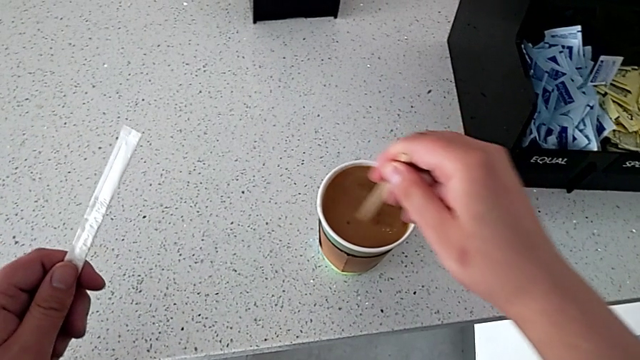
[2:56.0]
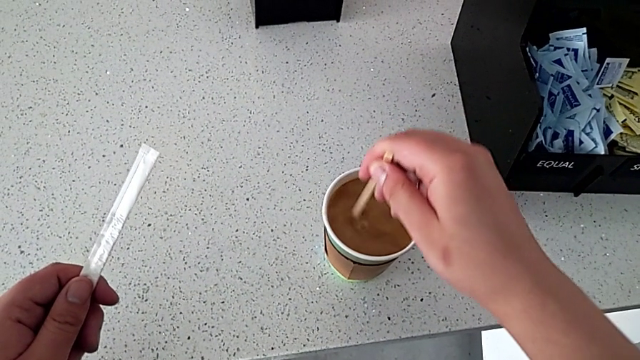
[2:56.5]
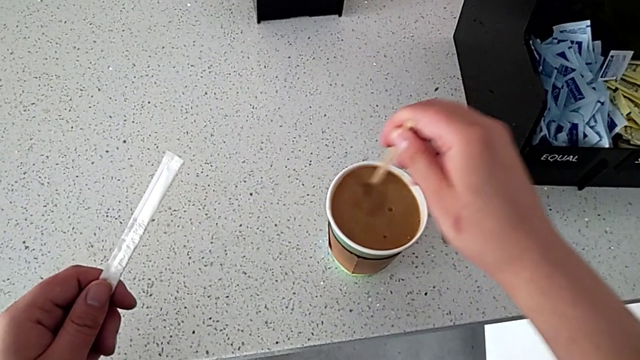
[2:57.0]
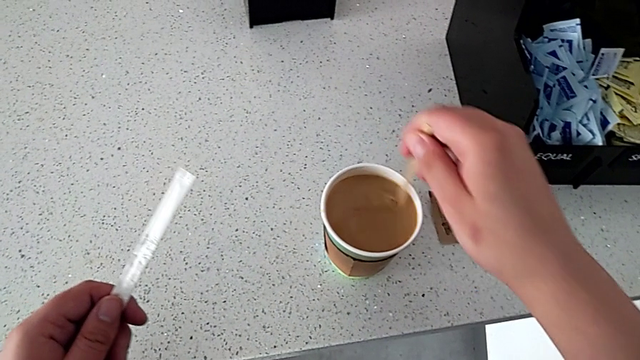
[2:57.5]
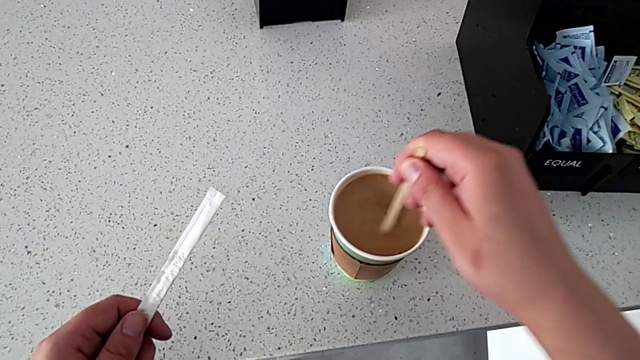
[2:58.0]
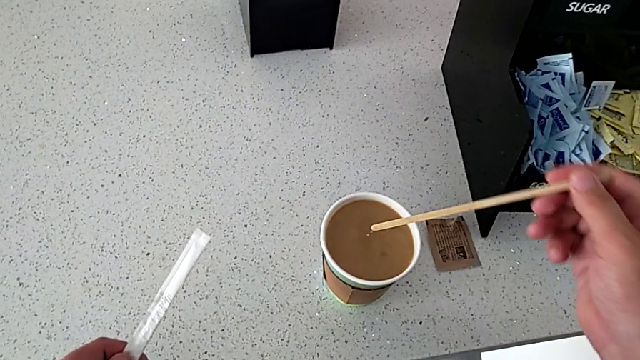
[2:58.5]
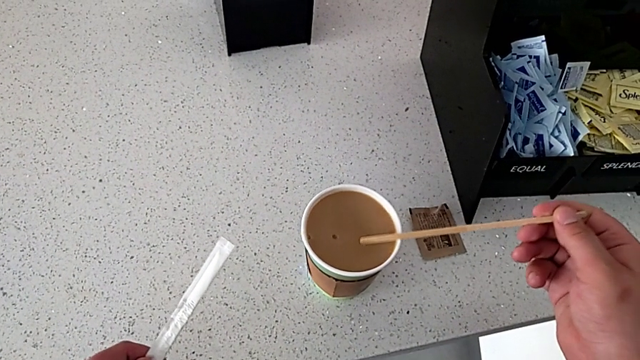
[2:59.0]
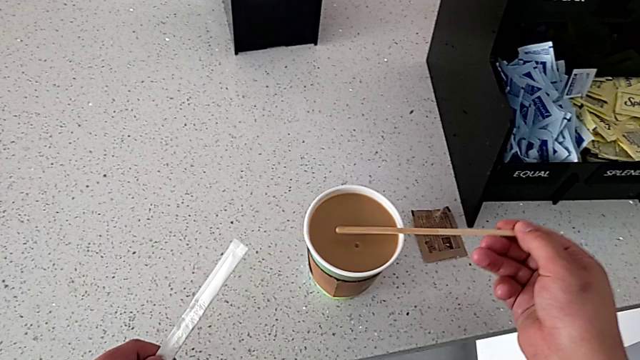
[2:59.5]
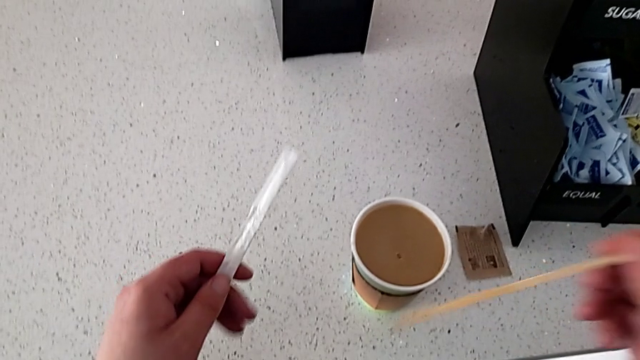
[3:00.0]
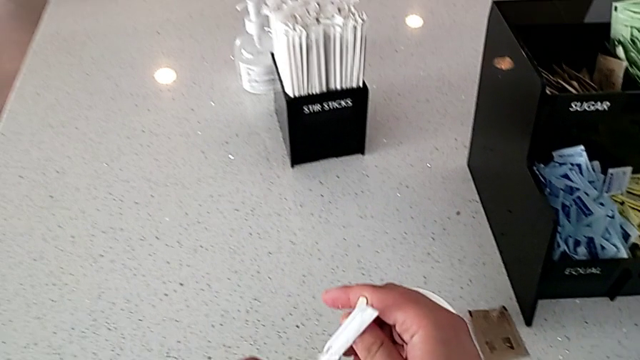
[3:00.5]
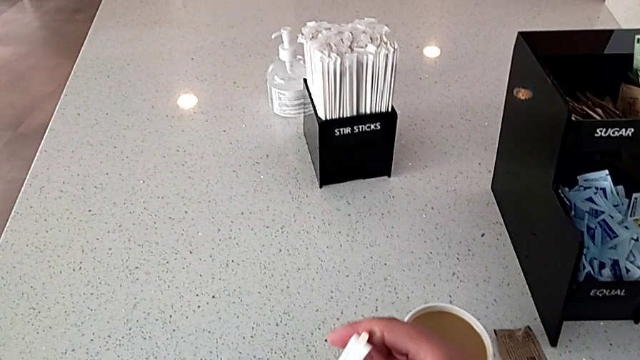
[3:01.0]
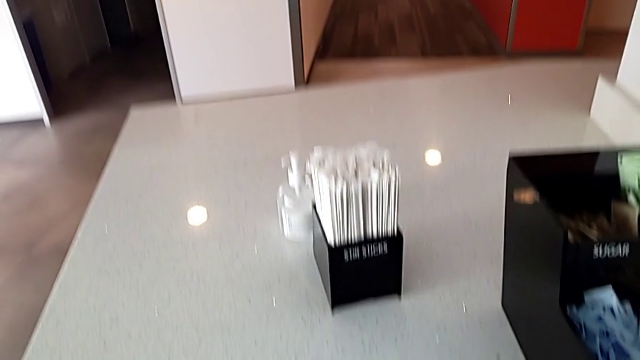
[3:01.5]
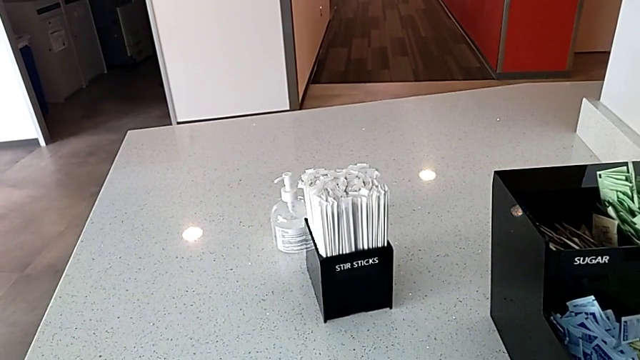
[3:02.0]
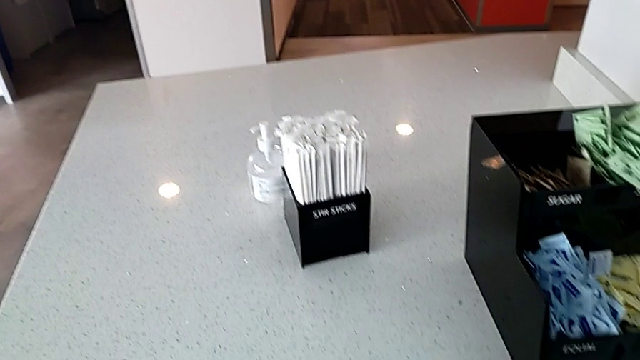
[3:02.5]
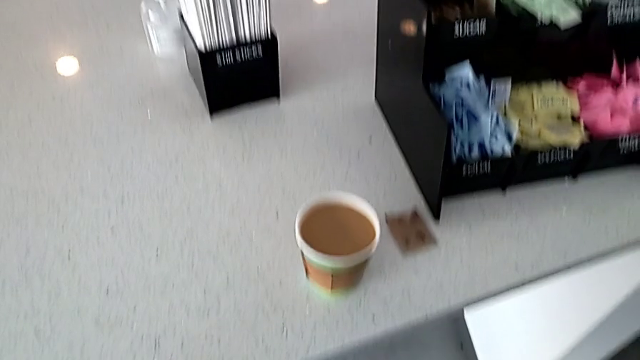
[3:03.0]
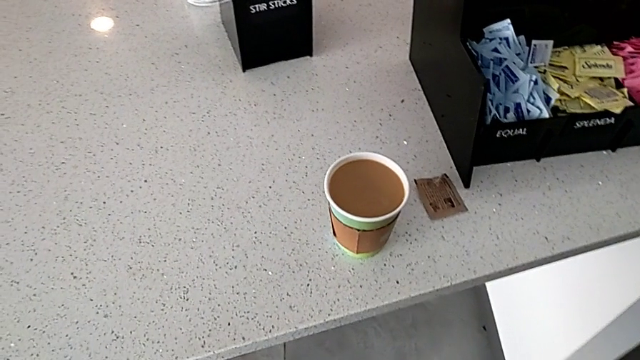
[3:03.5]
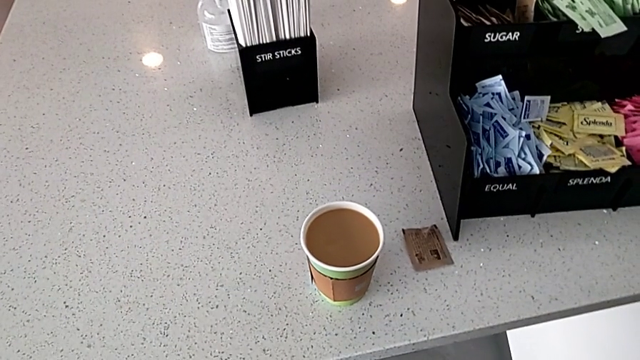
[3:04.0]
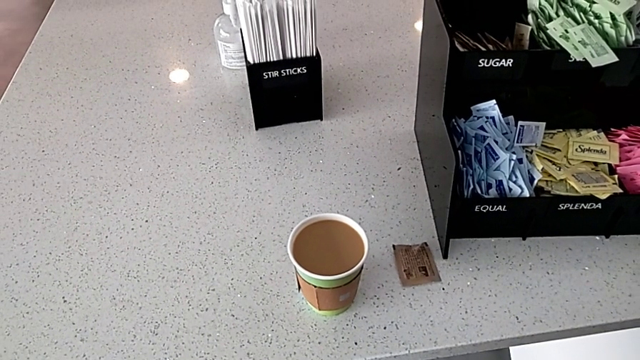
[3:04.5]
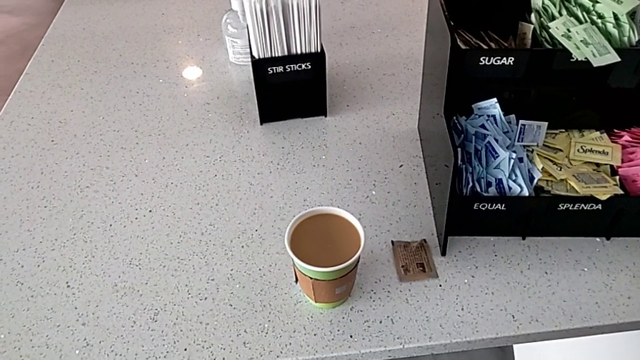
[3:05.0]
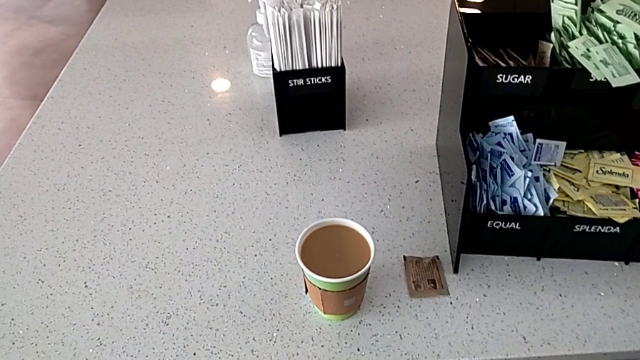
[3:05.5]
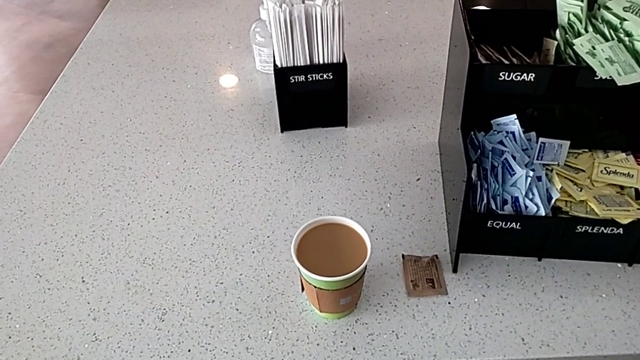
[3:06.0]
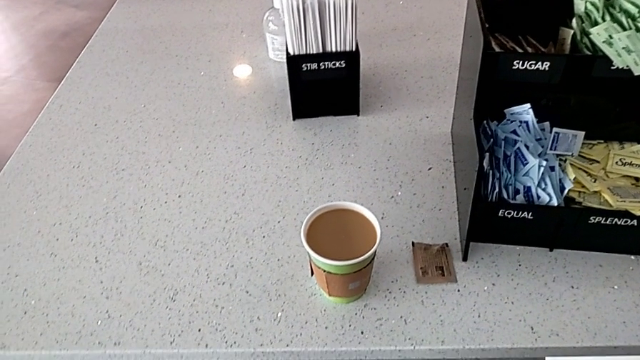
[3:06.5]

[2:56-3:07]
The camera wearer is stirring the coffee. They stir the coffee, withdraw the stir stick and rotate it.

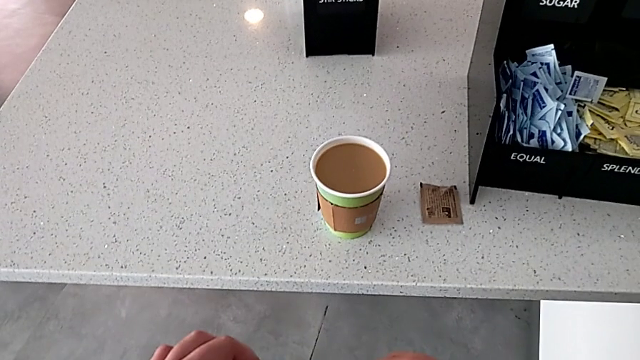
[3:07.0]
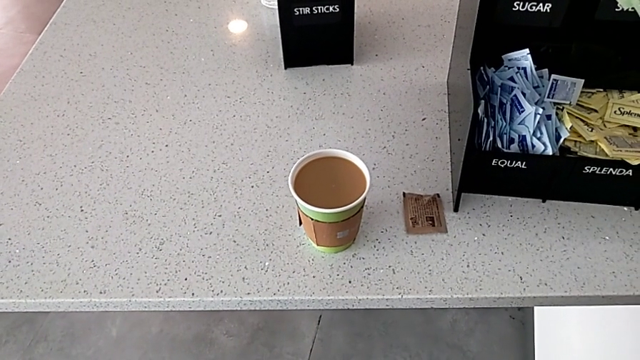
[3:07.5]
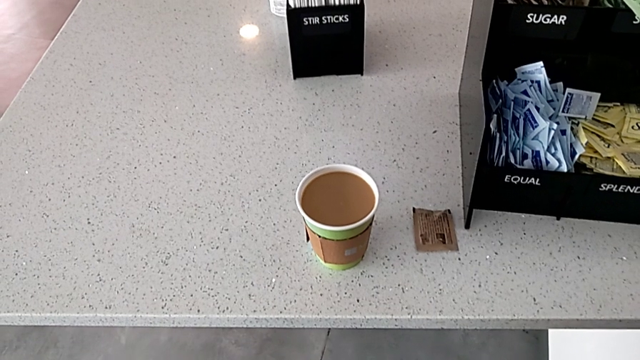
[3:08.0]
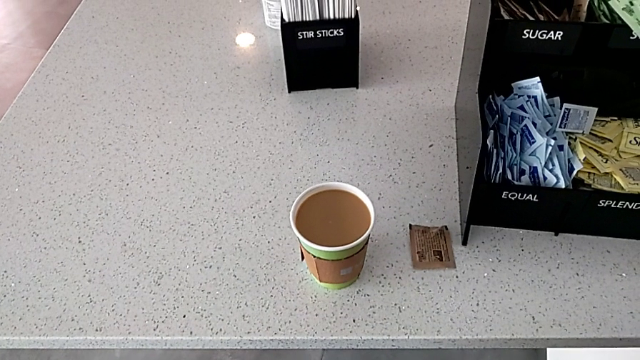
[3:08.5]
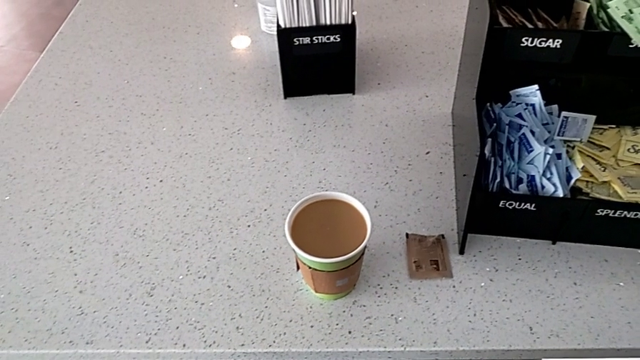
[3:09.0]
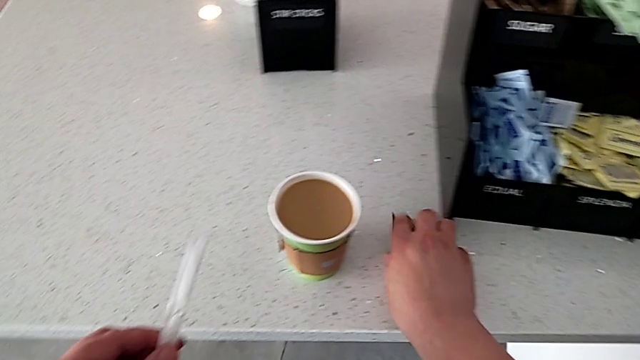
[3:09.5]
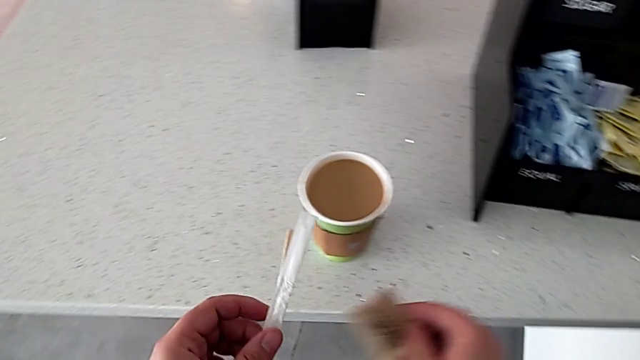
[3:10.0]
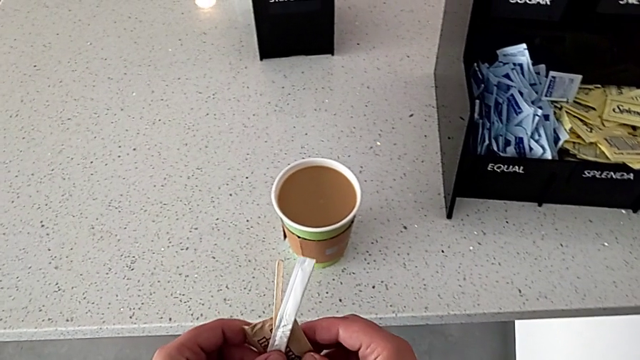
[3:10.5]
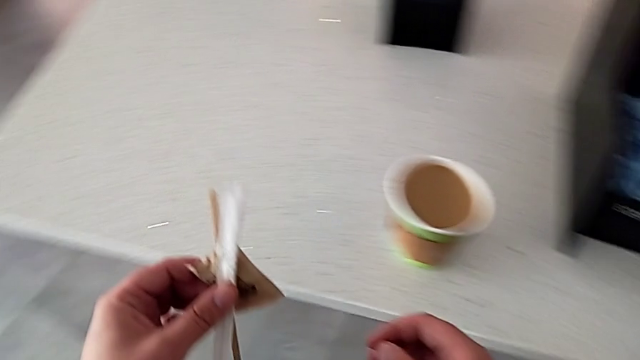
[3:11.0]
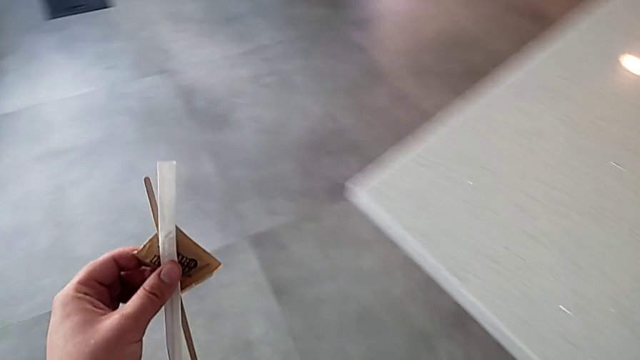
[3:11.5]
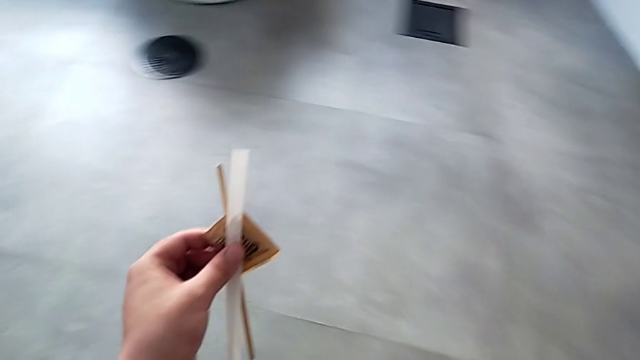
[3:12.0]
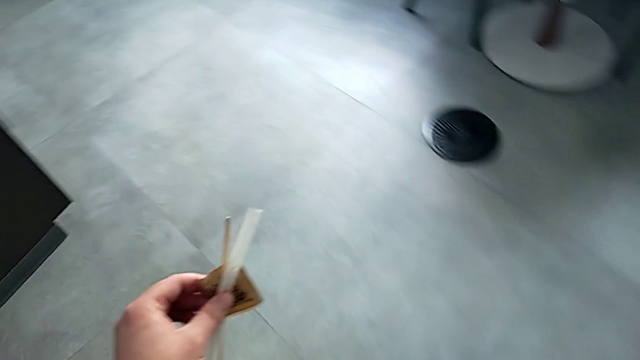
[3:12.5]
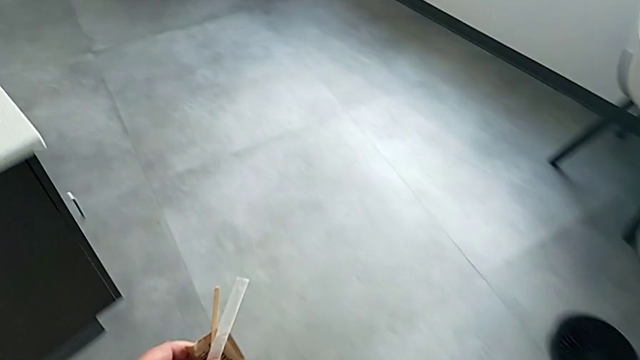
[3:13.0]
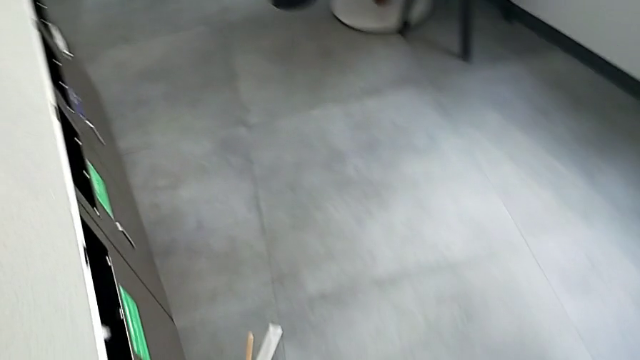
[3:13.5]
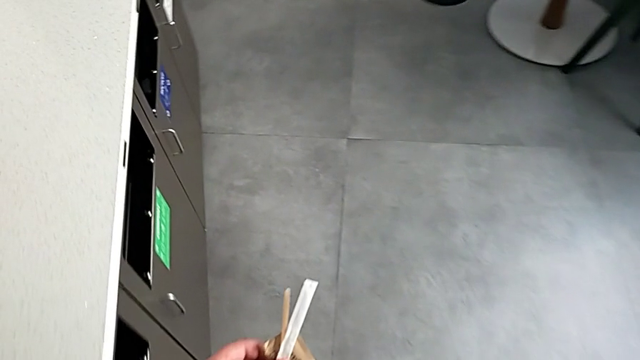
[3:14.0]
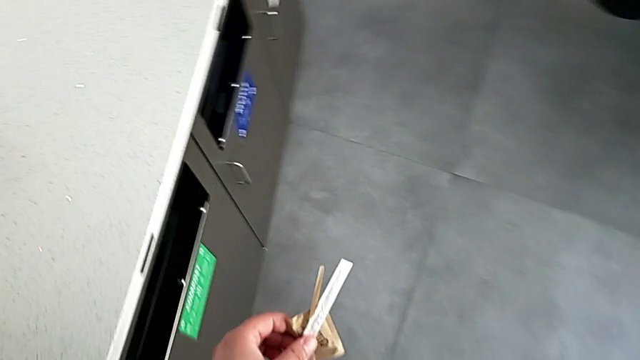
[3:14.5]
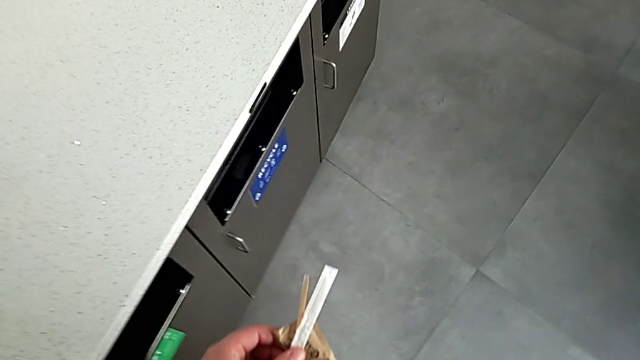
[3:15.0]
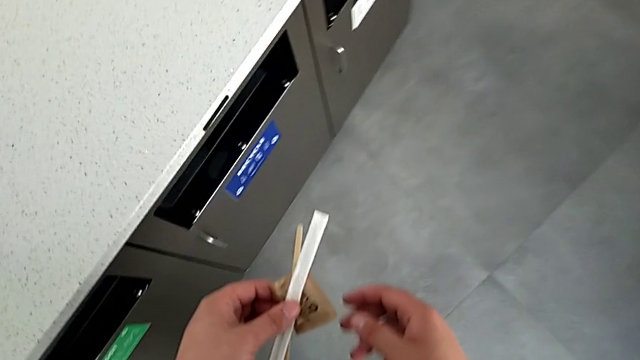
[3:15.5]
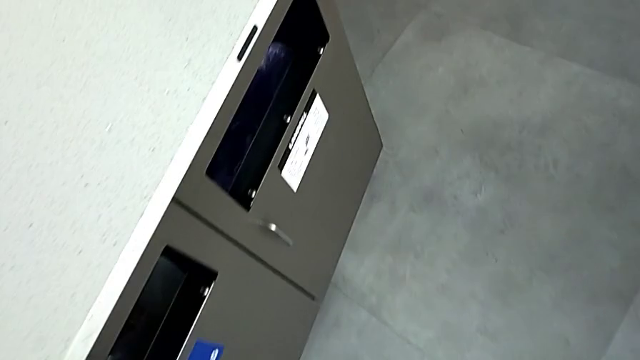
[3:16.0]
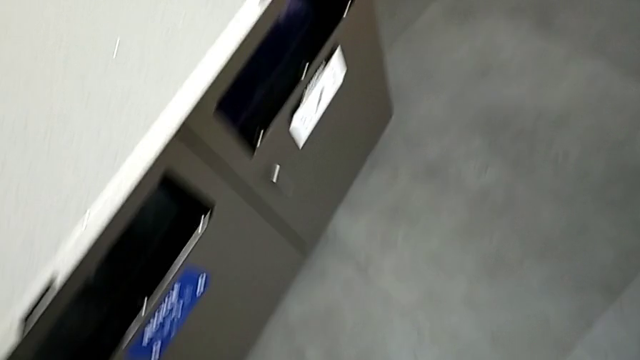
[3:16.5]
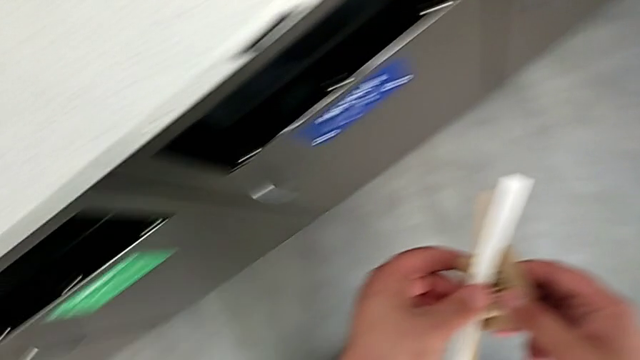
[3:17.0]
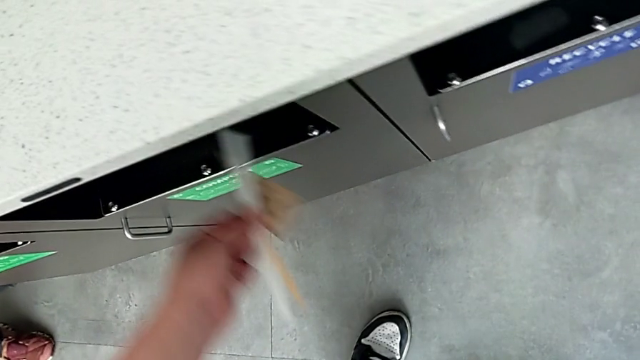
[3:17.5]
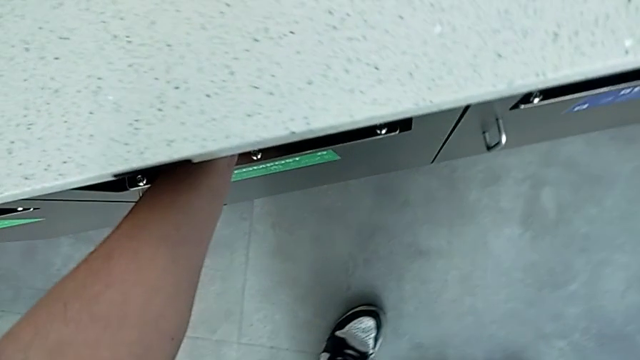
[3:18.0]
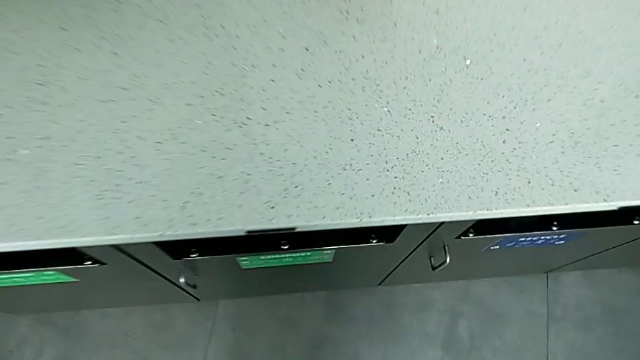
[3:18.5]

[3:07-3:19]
The camera wearer is stirring the coffee. They grab the sugar packet, hold it, hold the stir stick, drop it and drop the sugar packet.
